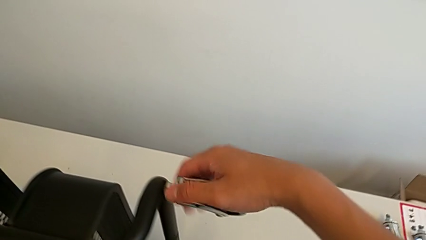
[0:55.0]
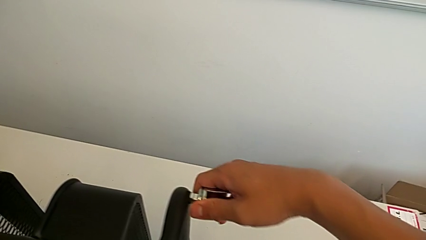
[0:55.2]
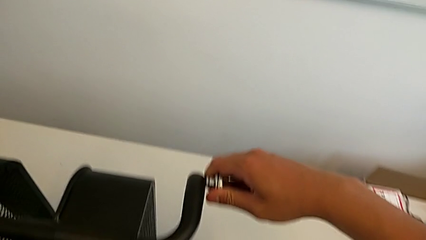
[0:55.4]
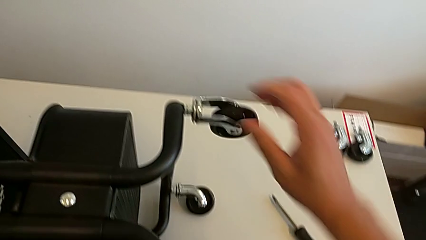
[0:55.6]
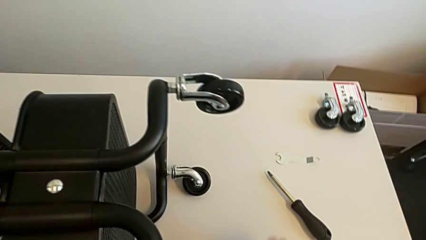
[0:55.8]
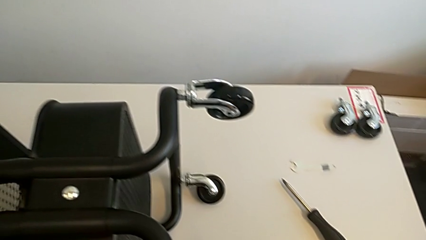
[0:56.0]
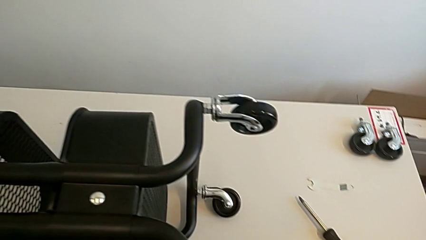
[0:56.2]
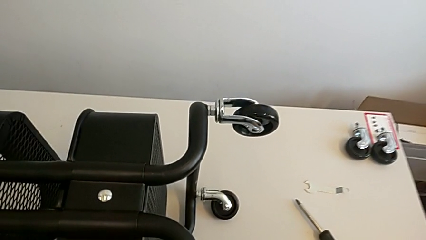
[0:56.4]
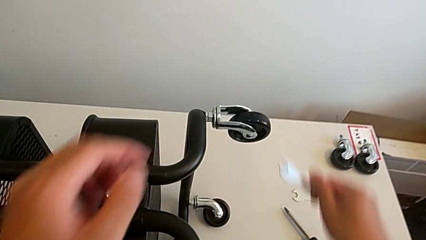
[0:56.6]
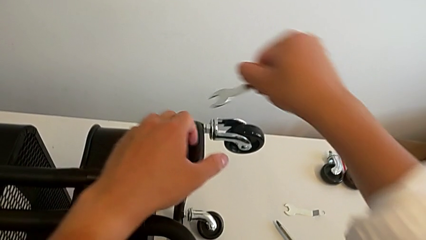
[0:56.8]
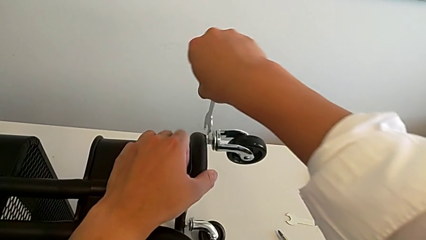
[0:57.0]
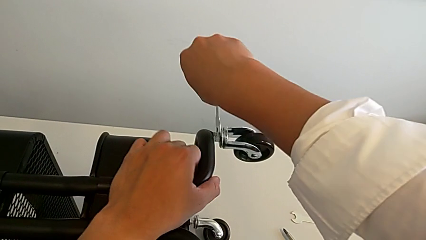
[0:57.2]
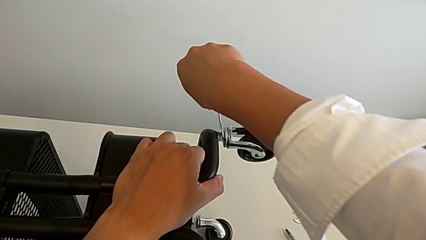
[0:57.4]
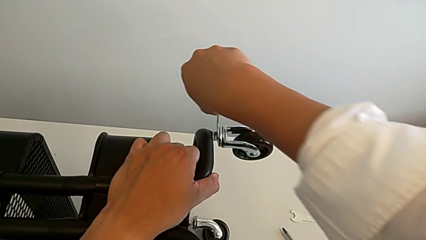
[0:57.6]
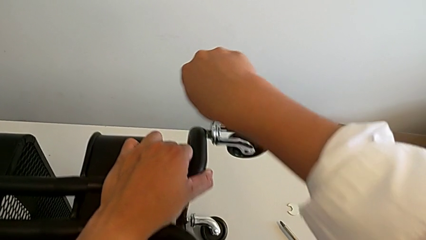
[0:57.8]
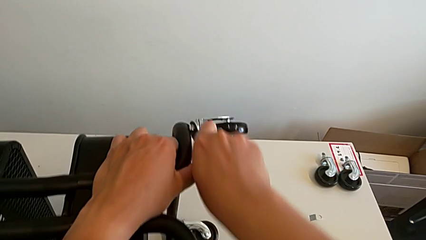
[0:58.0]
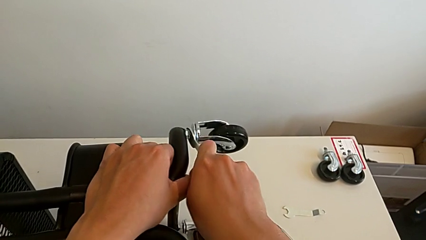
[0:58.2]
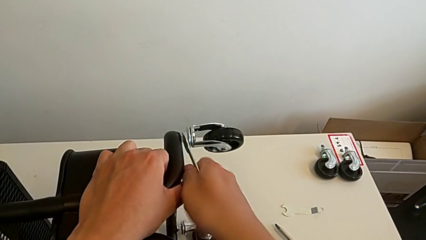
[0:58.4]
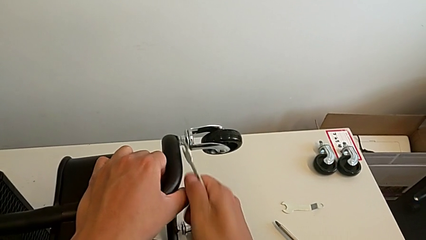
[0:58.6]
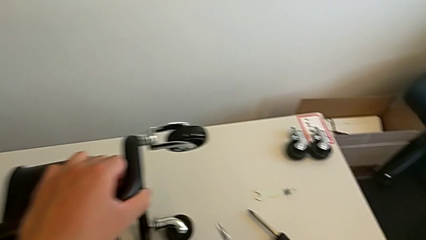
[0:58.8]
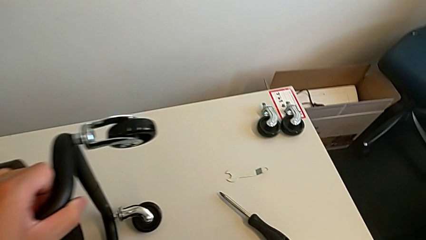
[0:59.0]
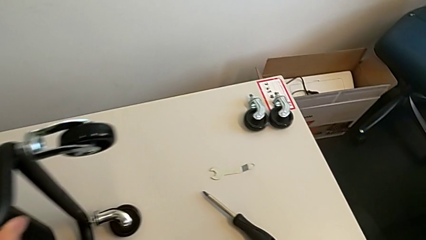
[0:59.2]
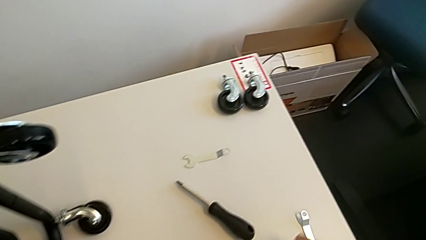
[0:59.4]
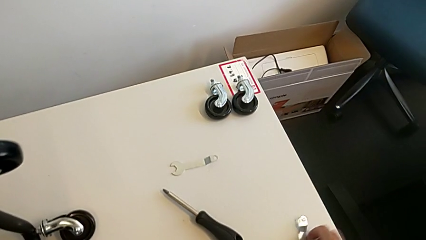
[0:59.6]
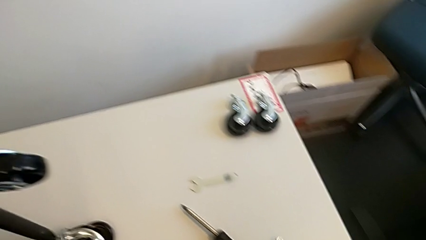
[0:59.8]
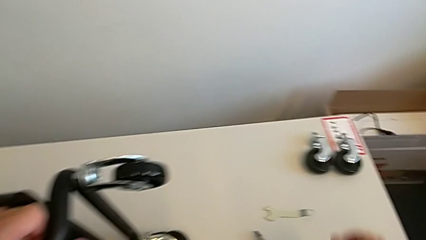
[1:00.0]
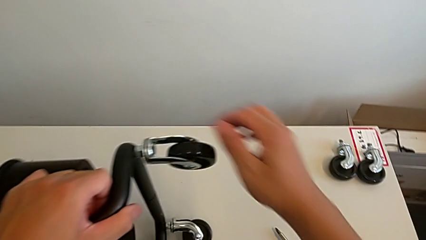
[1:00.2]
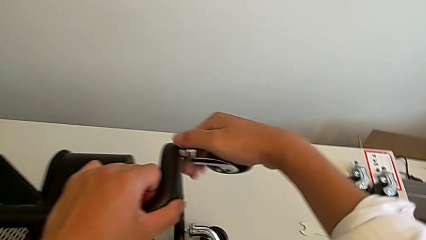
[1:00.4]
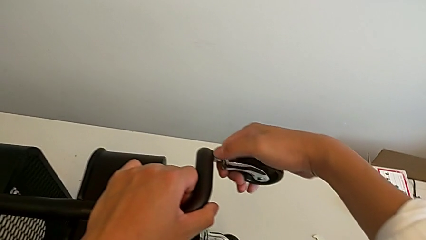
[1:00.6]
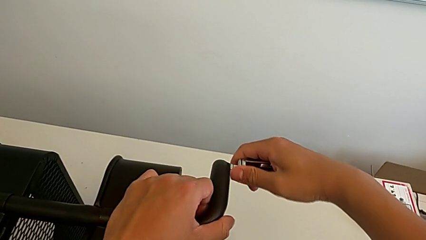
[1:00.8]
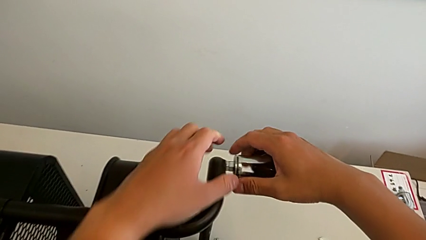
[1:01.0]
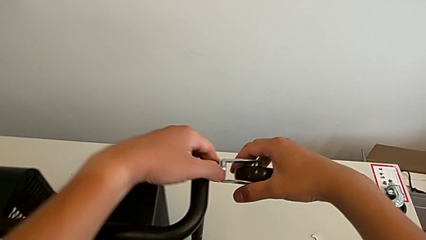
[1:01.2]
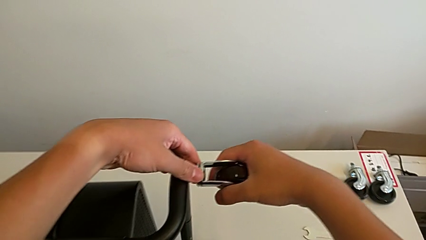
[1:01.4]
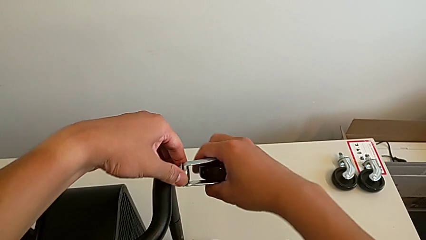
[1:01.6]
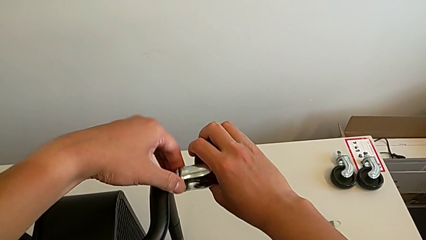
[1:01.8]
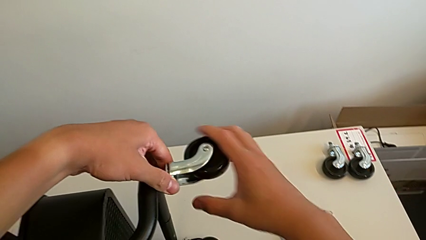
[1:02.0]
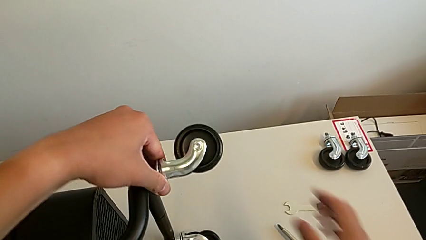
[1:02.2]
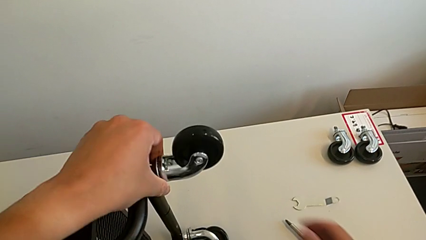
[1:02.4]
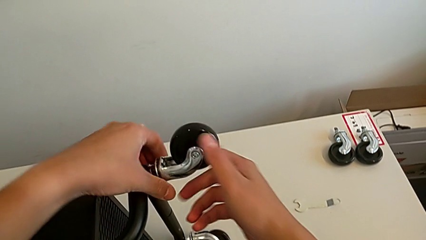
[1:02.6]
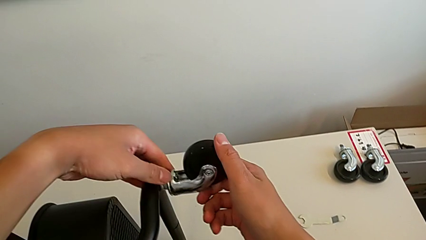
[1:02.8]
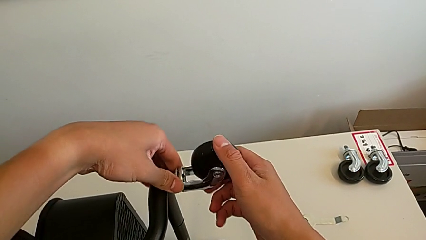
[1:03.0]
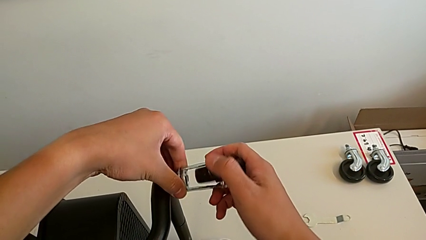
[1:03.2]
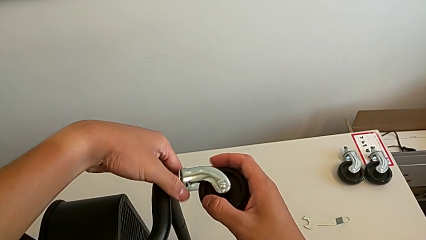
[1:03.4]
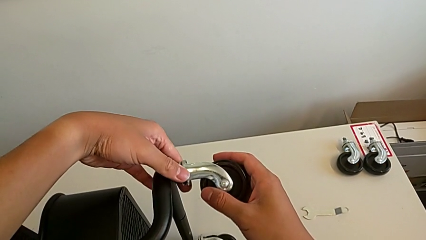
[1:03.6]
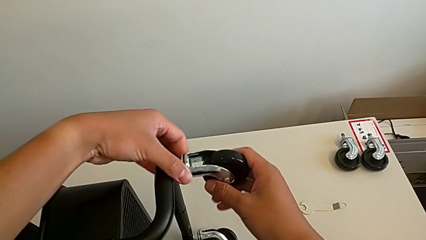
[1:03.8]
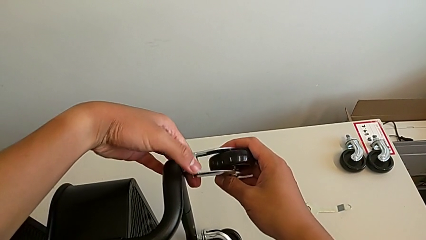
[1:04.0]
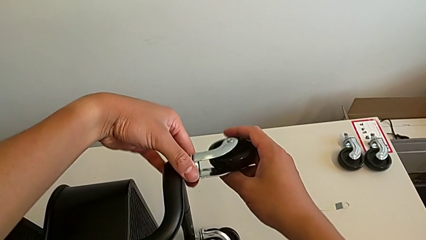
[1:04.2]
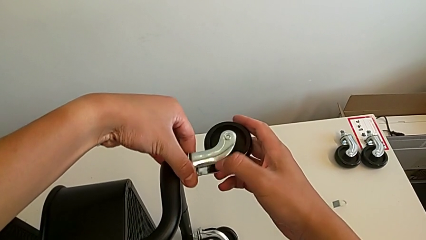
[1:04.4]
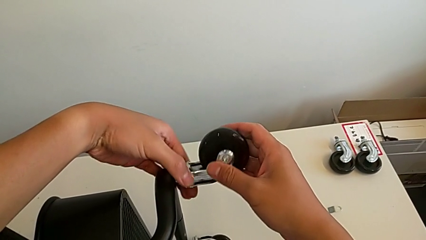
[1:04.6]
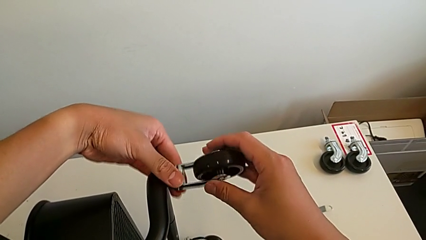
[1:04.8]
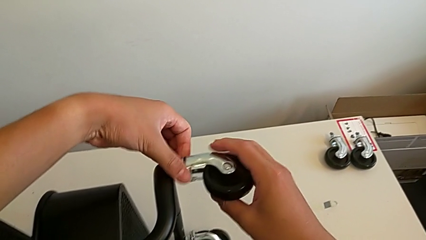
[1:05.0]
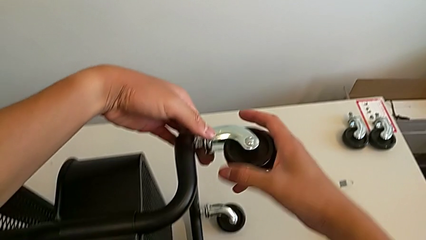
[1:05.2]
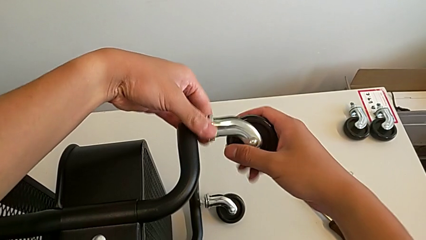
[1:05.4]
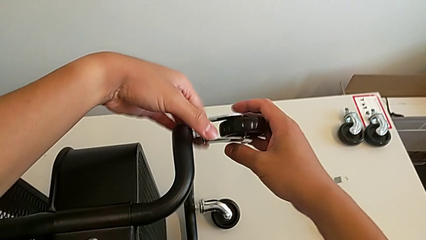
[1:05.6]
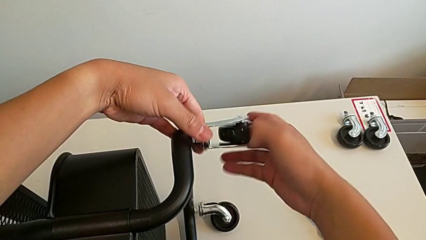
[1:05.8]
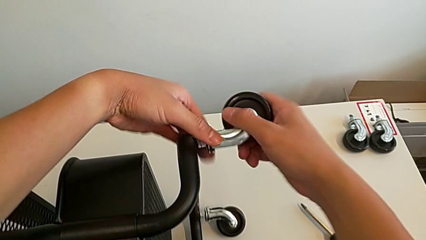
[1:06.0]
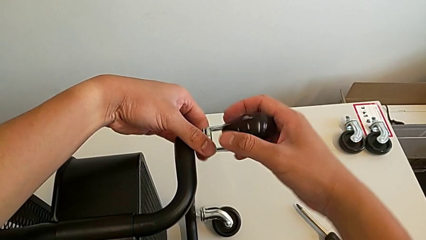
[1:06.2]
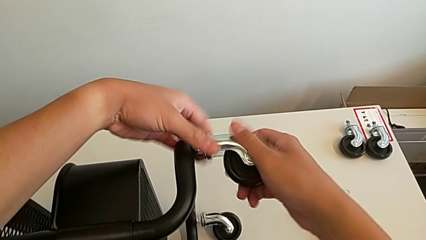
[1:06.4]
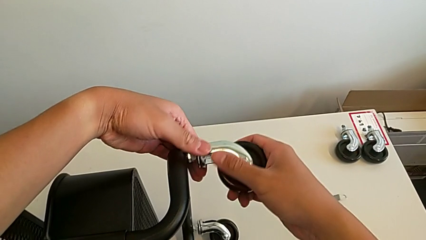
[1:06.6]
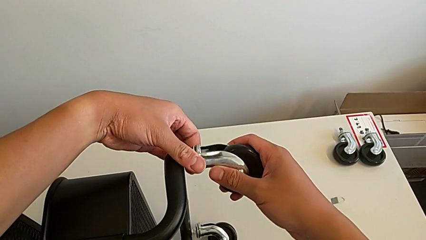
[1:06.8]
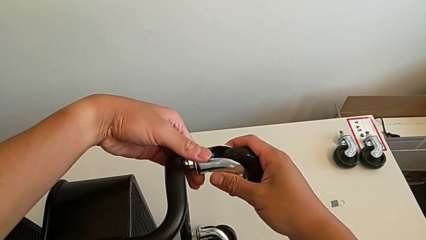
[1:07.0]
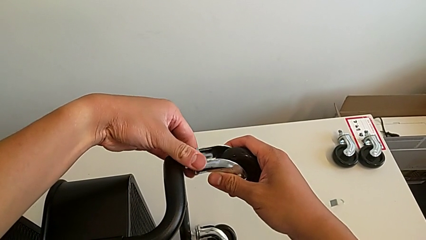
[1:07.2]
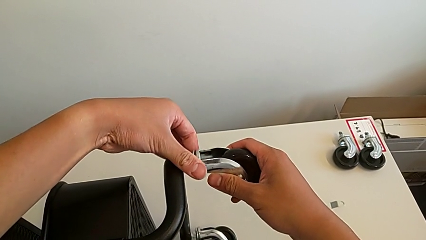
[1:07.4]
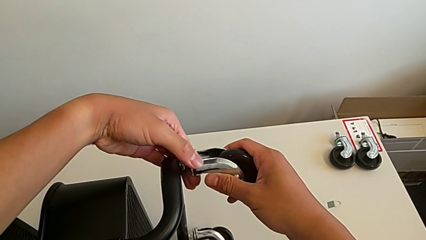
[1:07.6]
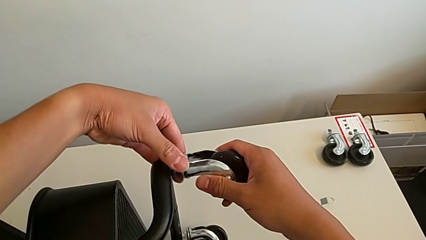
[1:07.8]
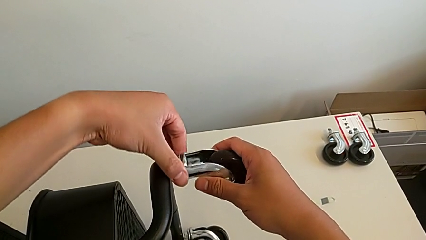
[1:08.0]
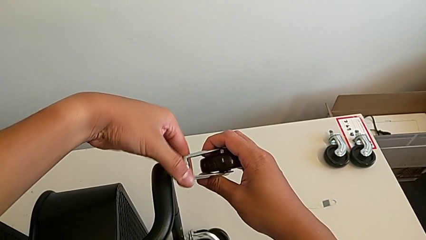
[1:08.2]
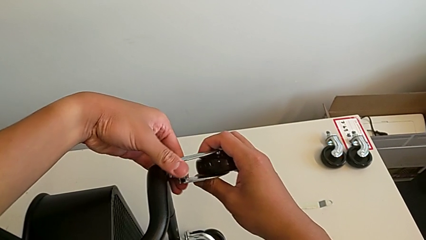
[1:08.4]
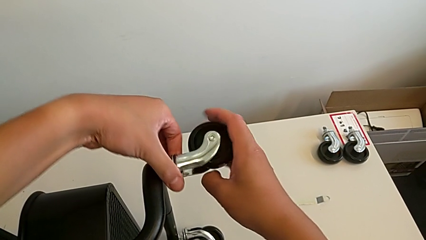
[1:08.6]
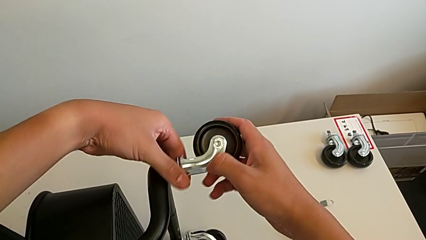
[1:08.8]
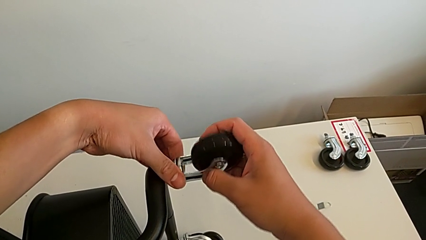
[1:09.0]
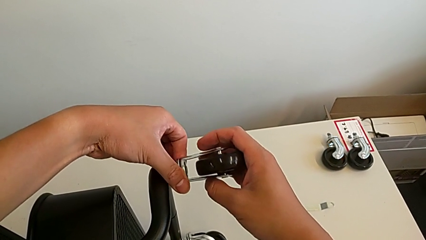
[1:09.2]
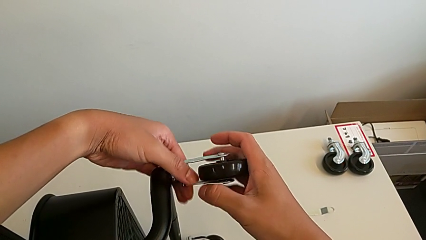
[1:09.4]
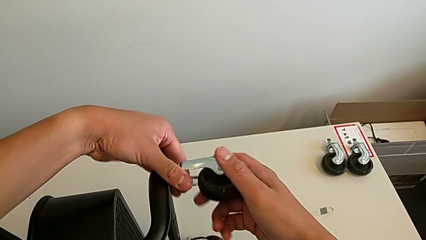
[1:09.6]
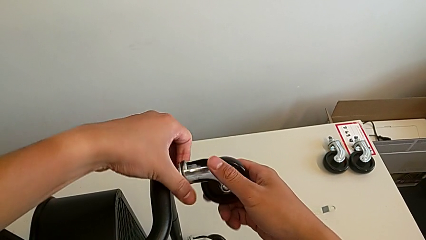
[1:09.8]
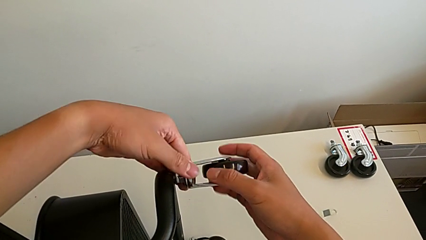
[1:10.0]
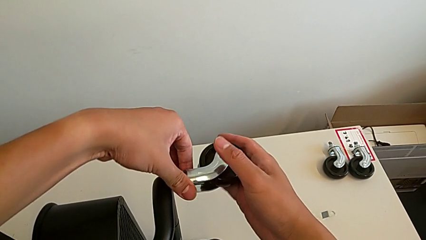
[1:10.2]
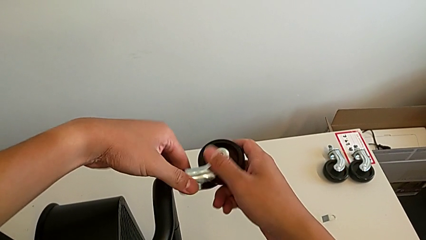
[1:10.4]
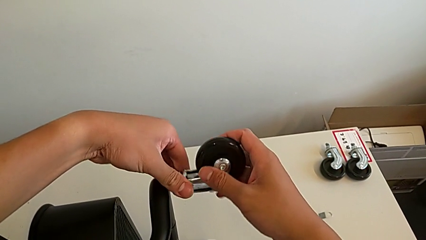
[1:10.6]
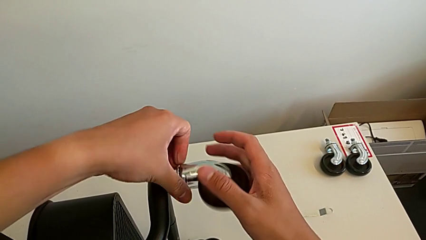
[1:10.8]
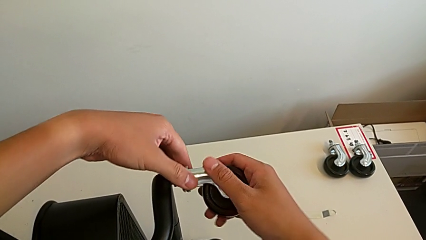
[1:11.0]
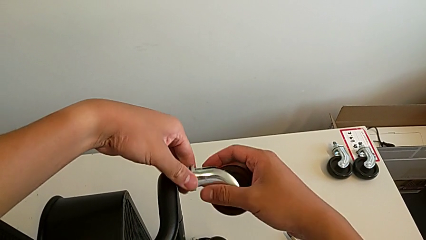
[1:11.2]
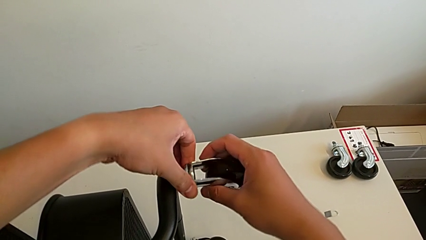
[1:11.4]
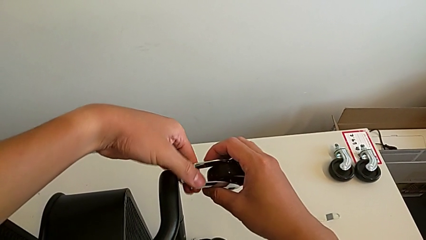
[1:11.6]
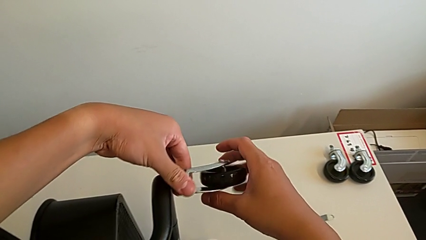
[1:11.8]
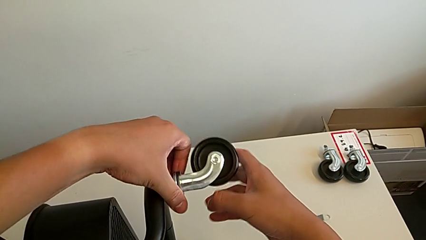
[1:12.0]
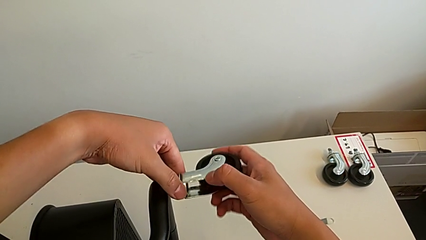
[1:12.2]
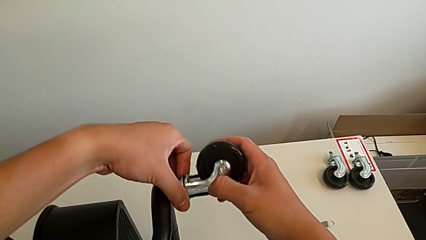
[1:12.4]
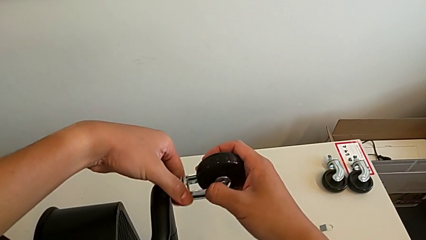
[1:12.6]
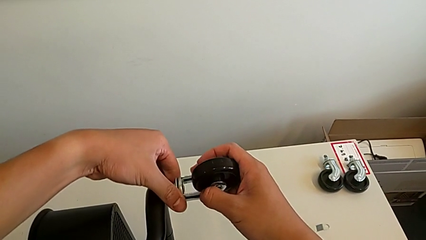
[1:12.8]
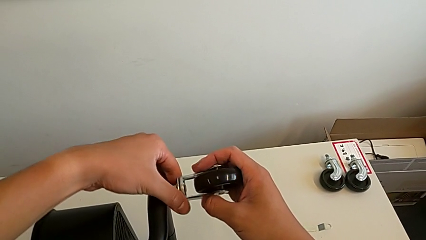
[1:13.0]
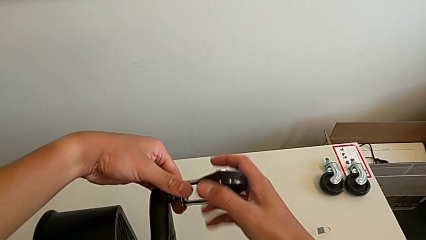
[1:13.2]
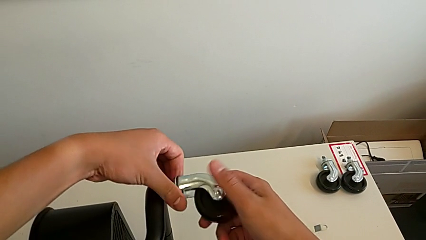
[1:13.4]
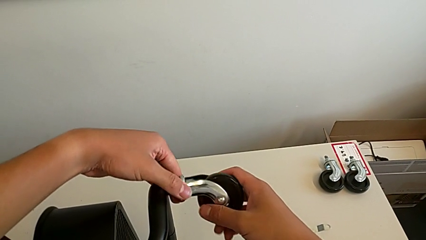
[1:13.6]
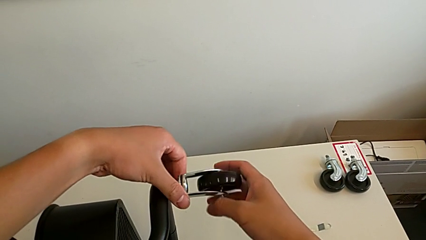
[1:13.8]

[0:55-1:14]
The camera wearer is unscrewing the third wheel of the rolling cart. They inspect the wheel, grab the hexagonal wrench, insert it, unscrew the wheel, withdraw the hexagonal wrench, place it and begin to unscrew the wheel.
